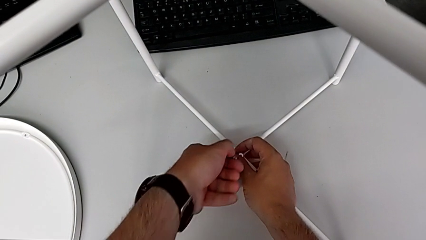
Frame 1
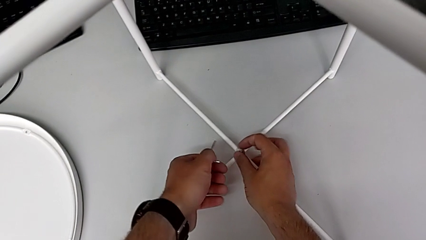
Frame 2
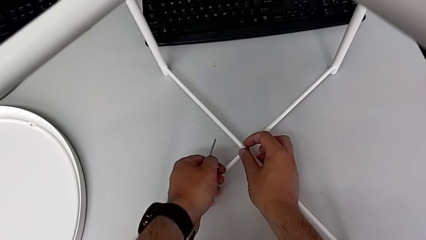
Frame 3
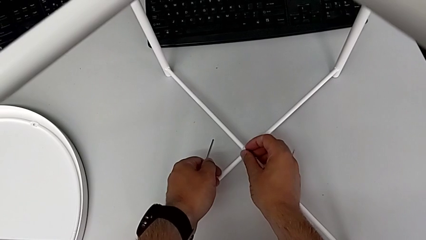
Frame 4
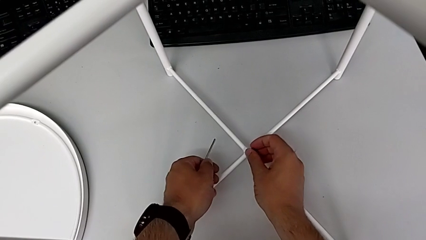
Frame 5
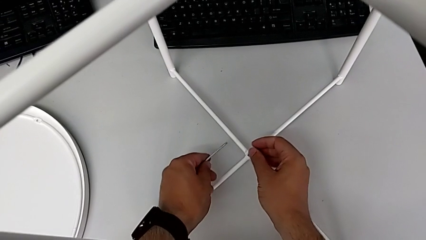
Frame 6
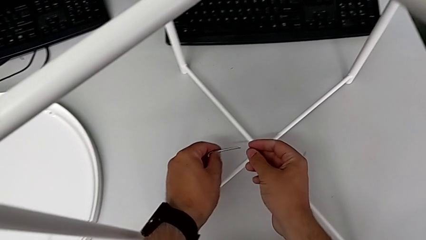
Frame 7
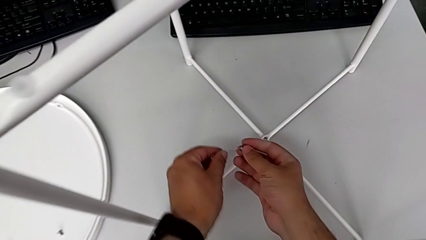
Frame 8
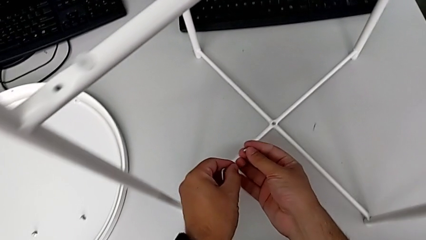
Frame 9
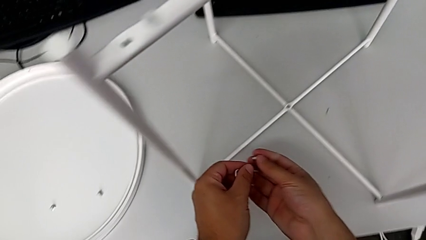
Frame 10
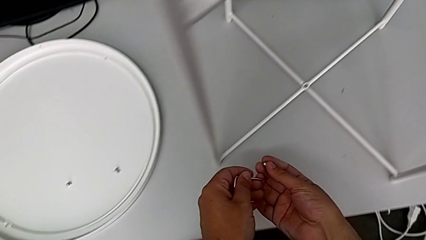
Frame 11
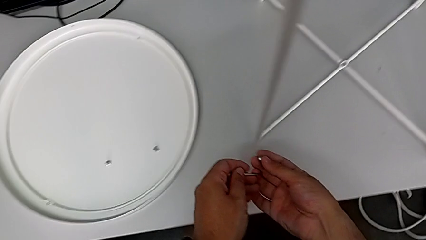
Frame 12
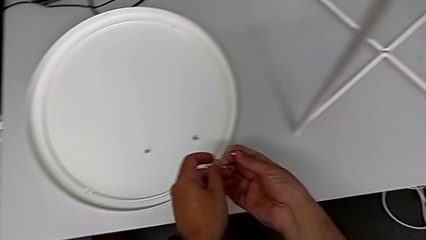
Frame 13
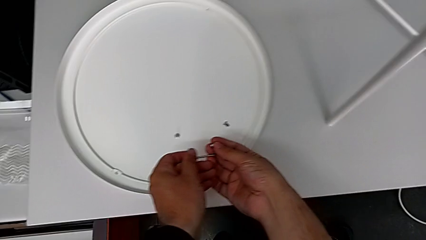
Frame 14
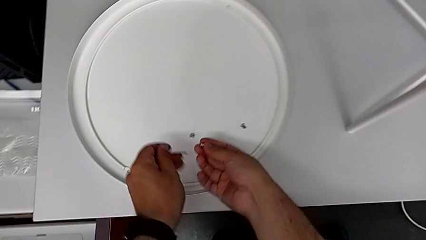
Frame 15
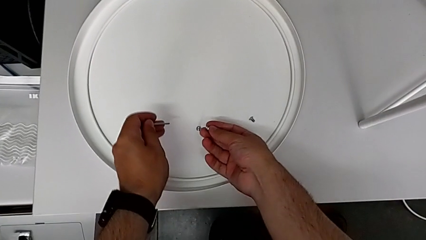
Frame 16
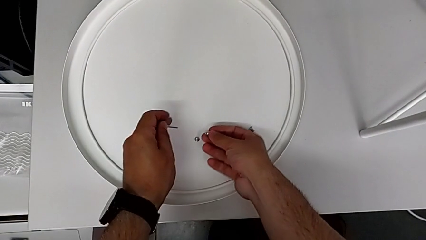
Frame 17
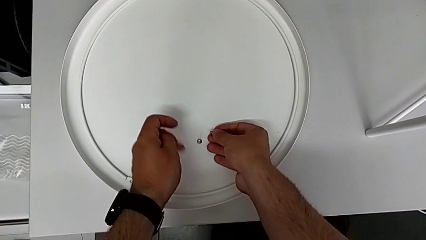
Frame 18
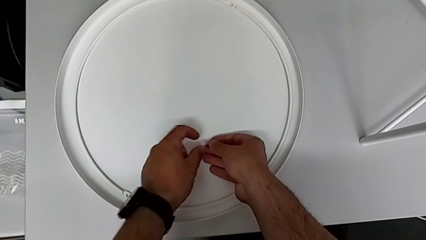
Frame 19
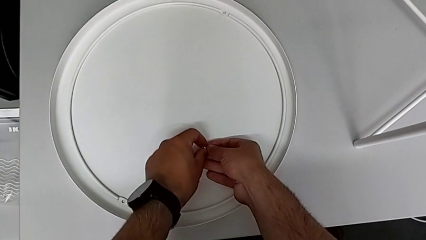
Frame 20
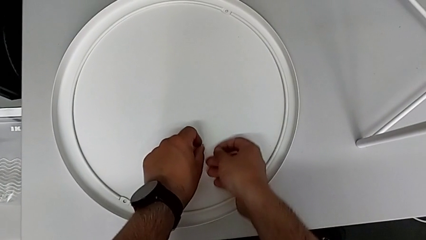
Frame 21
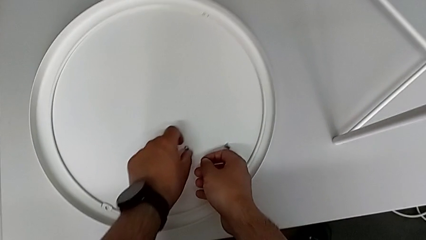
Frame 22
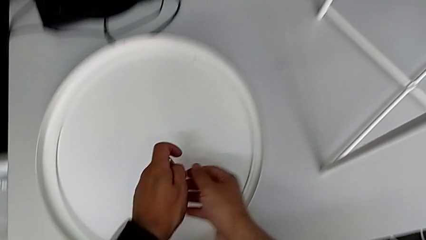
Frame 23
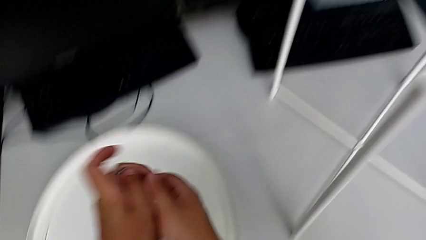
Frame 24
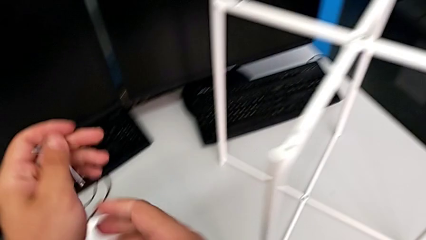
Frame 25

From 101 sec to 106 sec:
The camera wearer is unscrewing the bottom hex socket head using an Allen wrench. They withdraw the Allen wrench, disassemble the bottom hex socket head and place it.

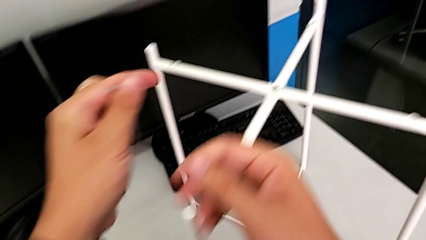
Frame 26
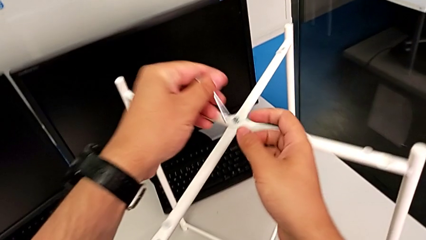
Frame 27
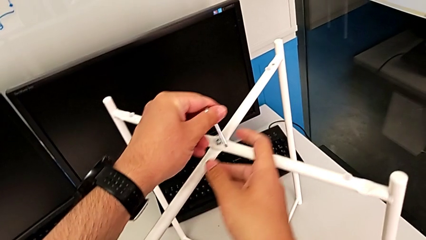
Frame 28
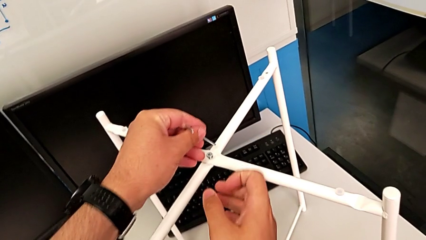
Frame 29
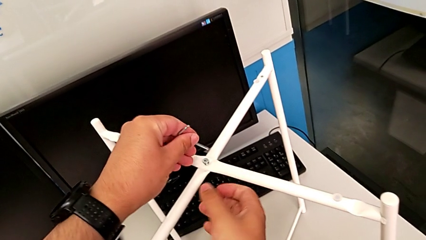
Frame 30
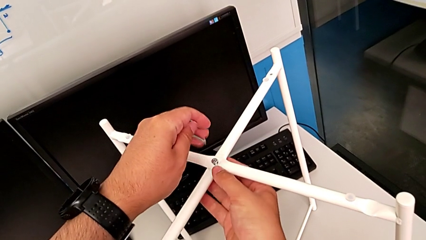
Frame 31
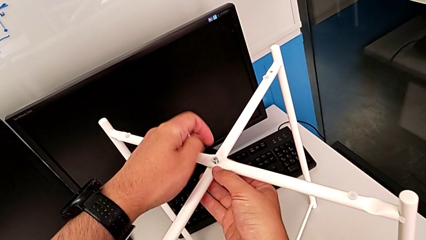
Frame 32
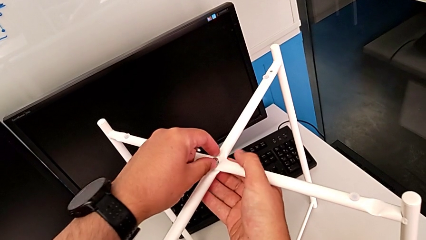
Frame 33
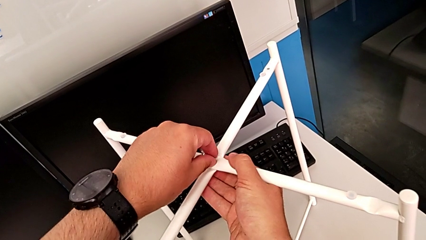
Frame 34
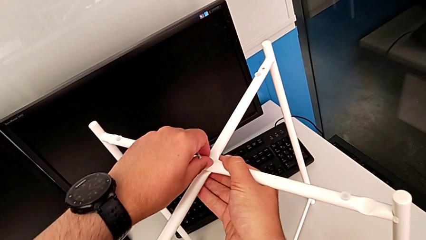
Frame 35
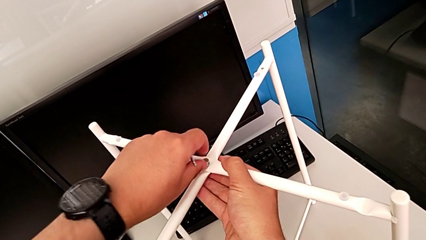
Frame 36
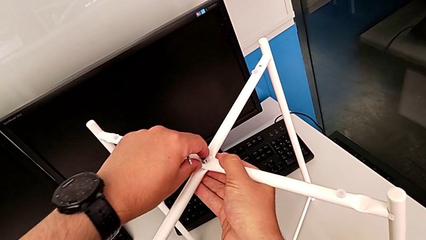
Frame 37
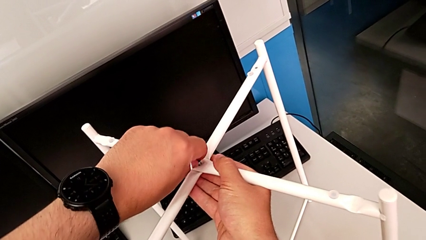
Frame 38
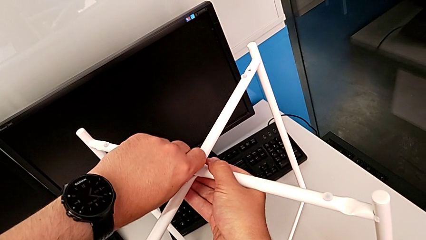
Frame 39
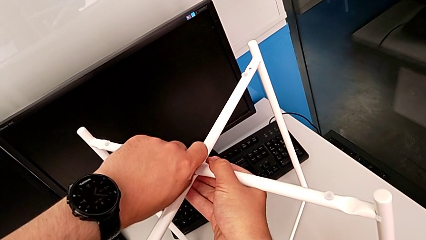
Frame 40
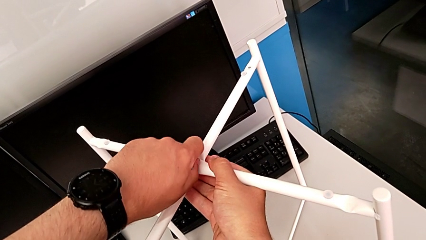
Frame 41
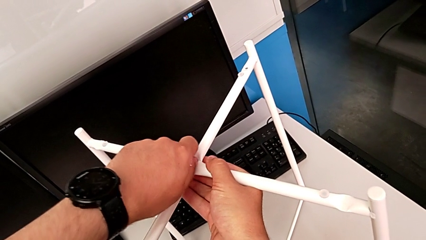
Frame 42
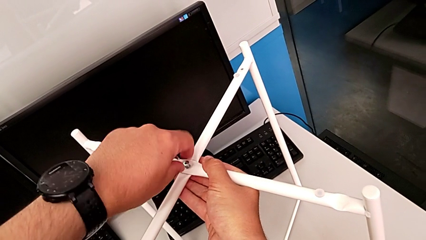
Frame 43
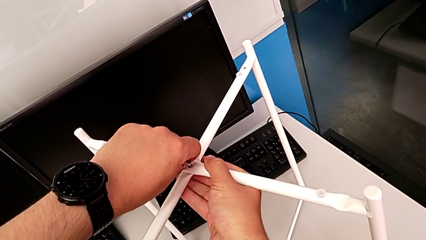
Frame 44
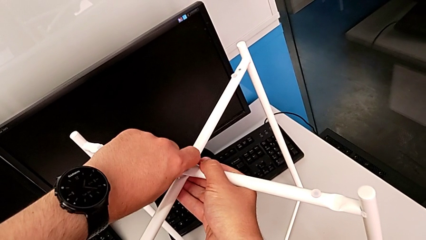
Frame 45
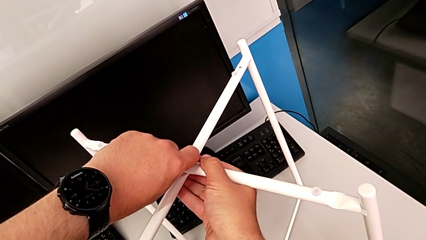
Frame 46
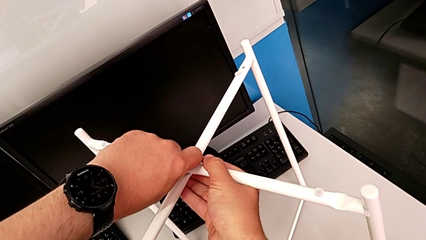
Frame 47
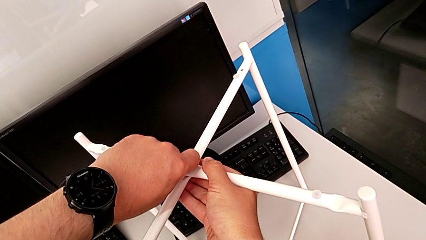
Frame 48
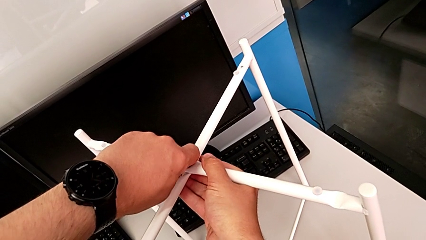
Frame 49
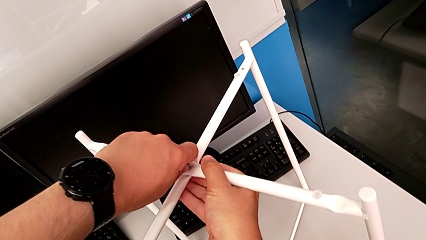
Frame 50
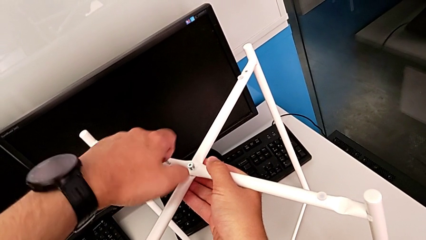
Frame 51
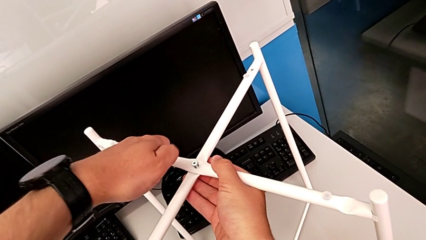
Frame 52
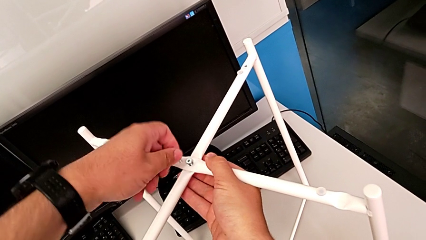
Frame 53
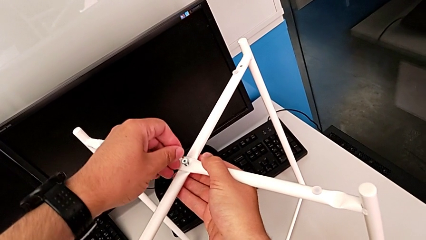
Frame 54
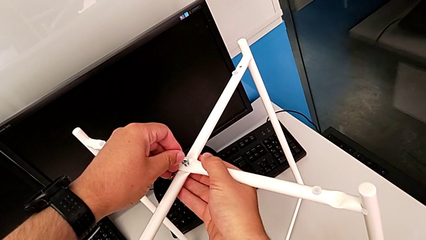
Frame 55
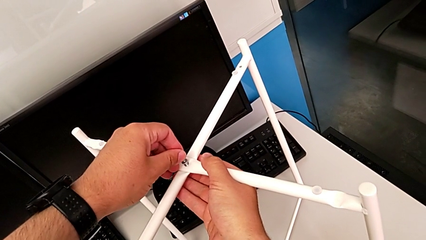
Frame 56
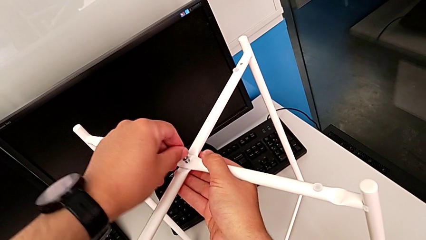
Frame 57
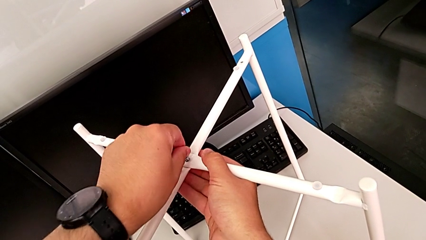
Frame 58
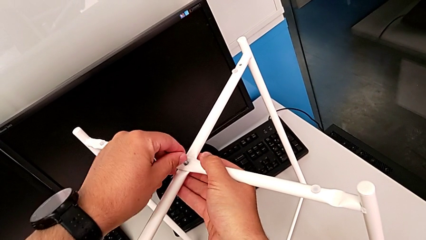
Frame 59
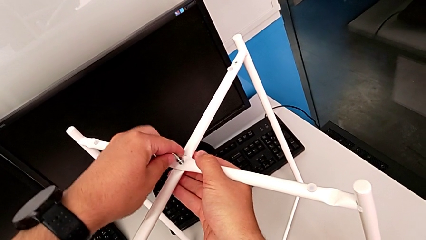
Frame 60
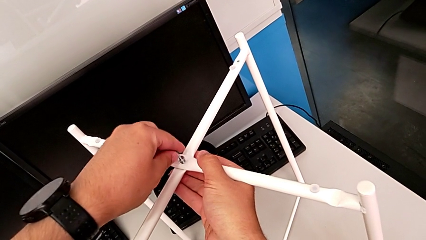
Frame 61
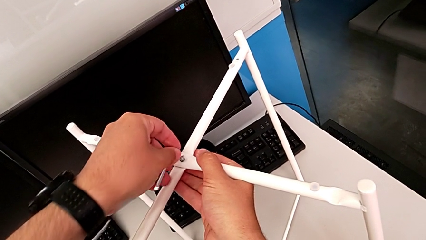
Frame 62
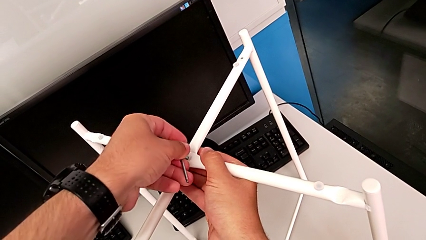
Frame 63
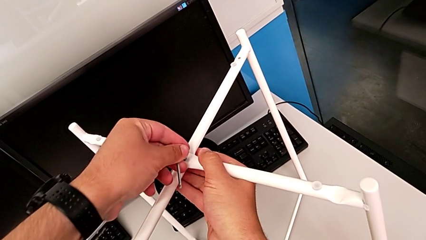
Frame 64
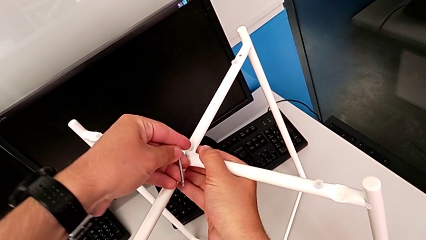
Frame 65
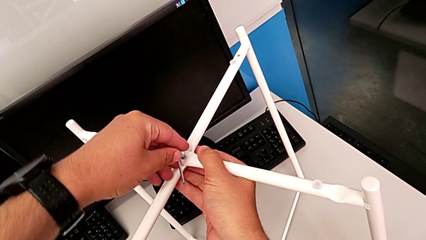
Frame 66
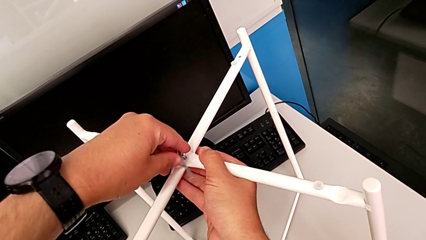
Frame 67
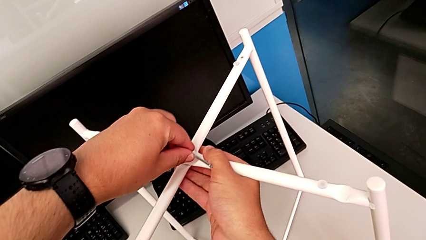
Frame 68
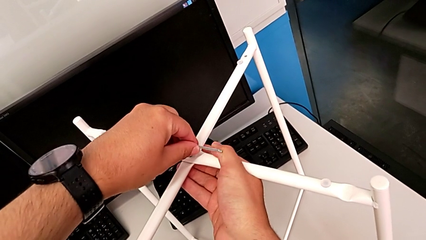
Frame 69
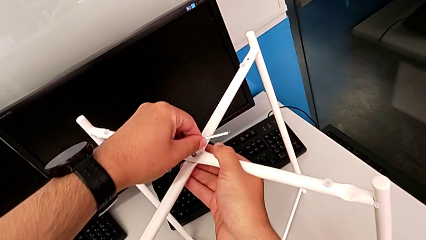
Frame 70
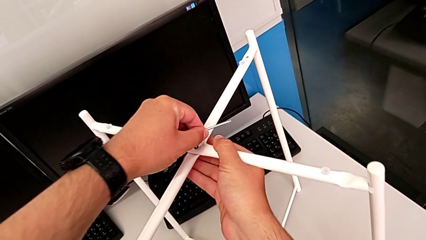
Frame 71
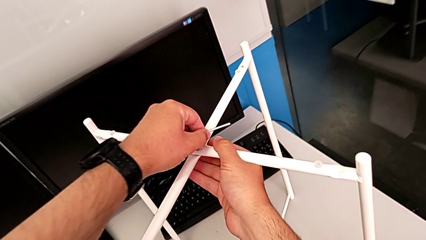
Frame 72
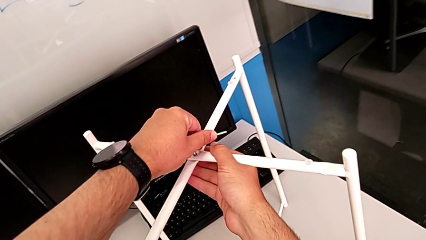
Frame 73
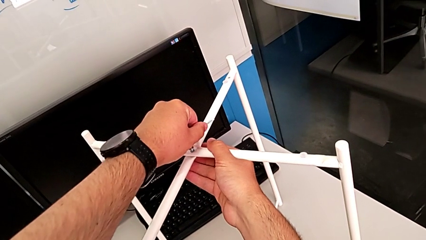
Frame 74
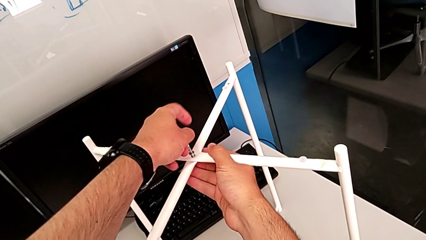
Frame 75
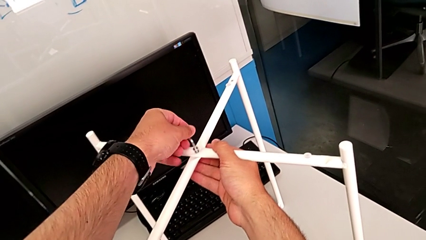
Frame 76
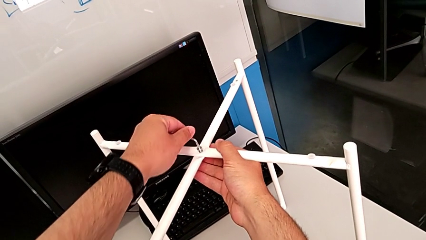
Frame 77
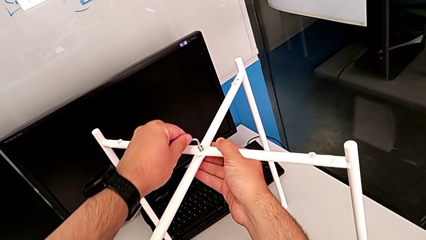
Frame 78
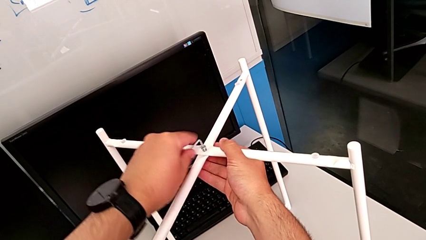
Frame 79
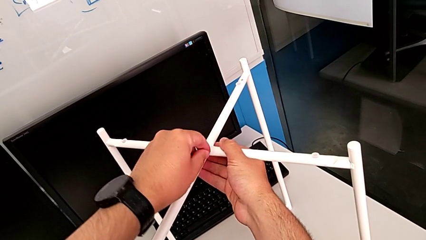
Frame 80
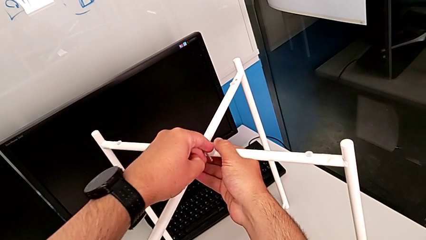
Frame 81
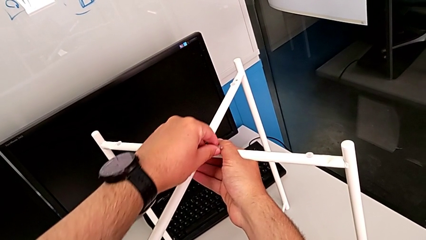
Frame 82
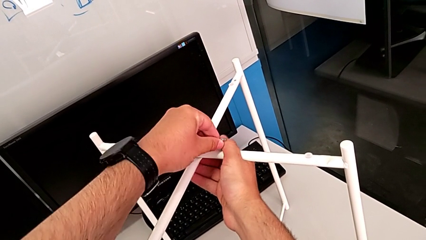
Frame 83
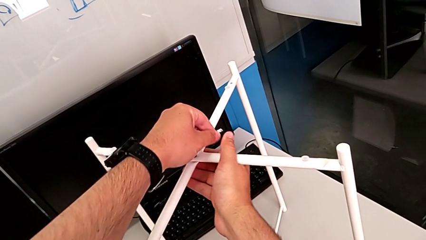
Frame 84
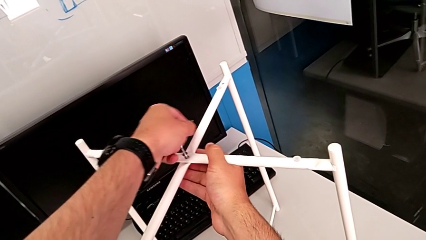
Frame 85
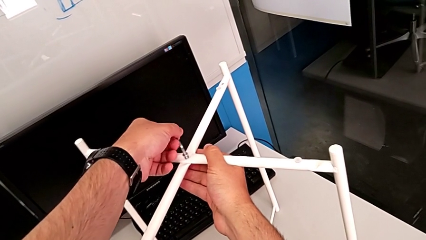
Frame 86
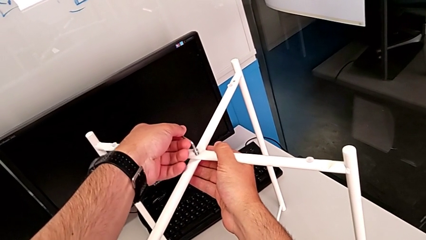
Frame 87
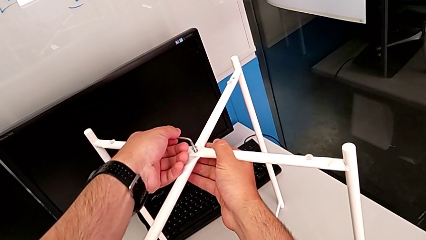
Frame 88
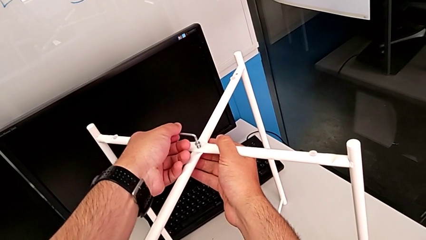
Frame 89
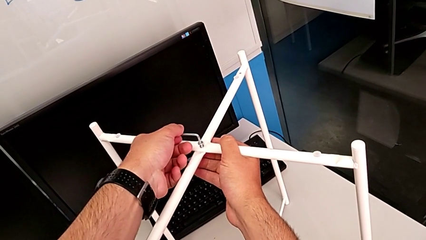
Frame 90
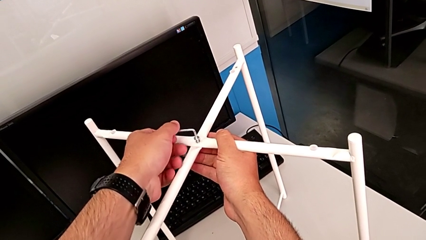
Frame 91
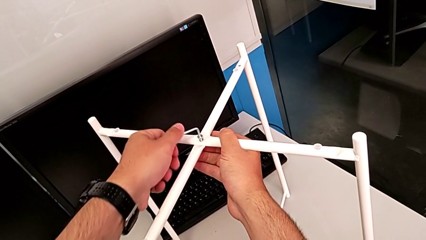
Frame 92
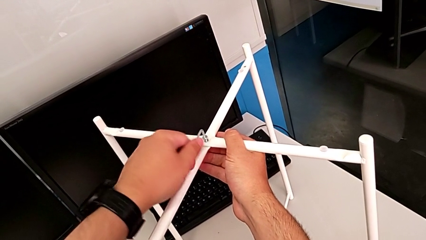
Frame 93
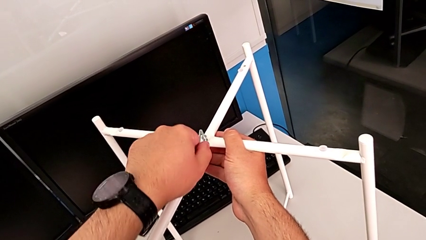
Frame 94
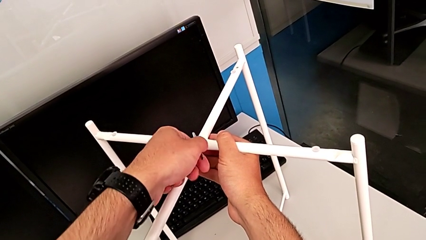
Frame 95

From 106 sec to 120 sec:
The camera wearer is unscrewing the top hex socket head using an Allen wrench. They insert the Allen wrench, grab the hex socket head, unscrew the top hex socket head, insert the Allen wrench and unscrew the hex socket head.
